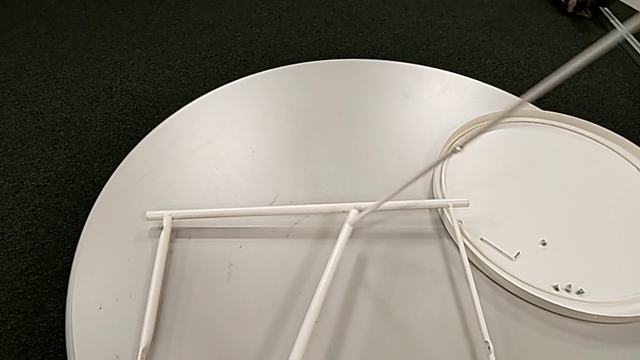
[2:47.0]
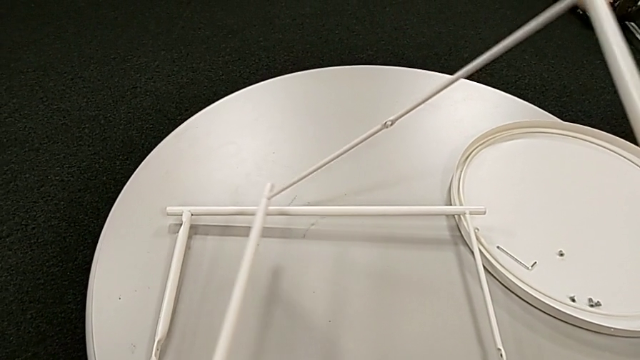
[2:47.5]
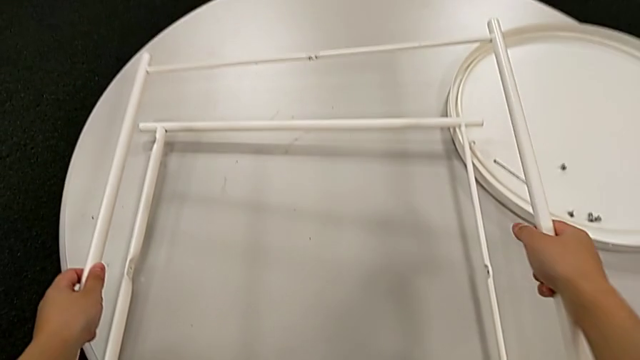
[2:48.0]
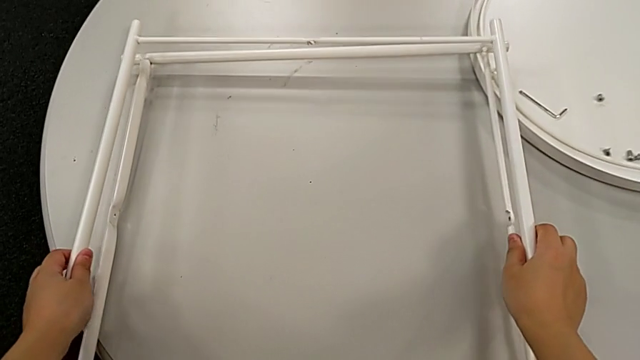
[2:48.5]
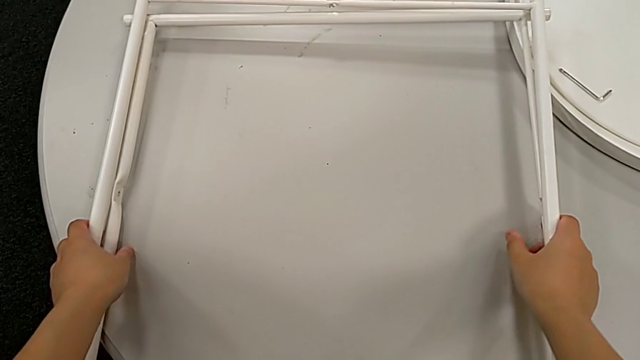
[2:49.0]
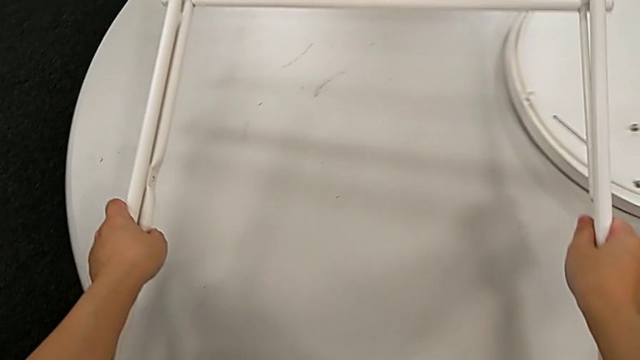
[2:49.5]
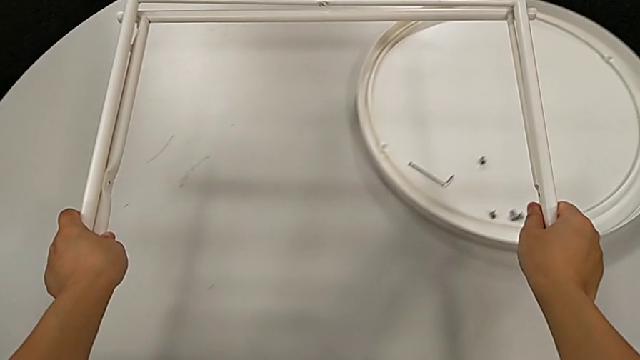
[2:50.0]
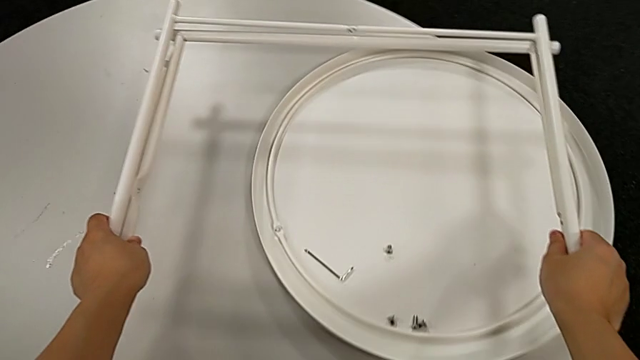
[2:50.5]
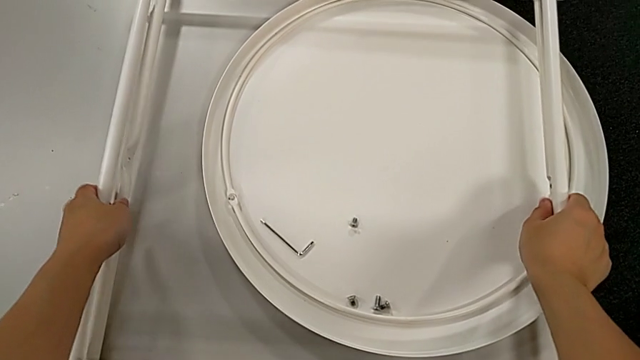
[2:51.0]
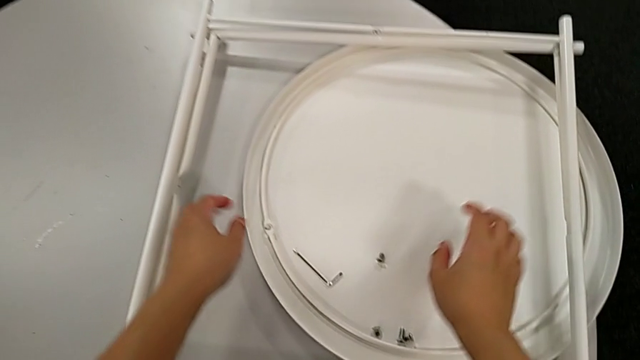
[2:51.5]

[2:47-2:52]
The camera wearer is disassembling the legs. They align the leg, grab it and place it.
